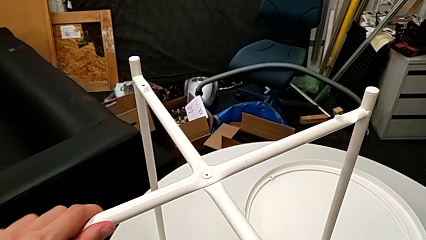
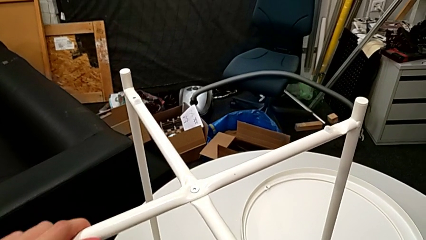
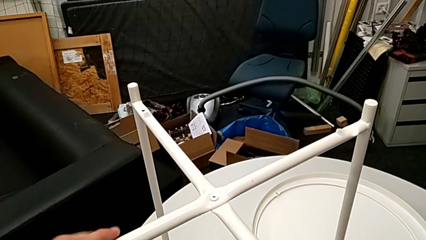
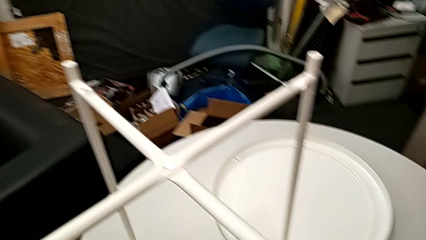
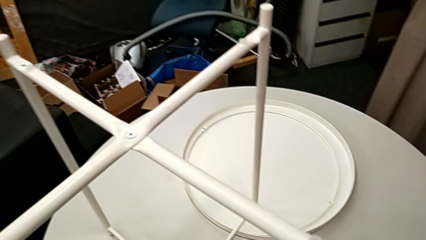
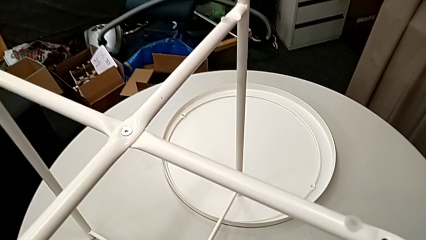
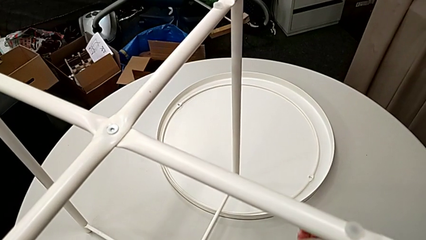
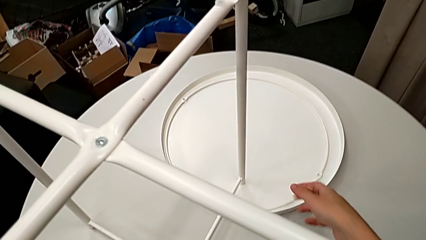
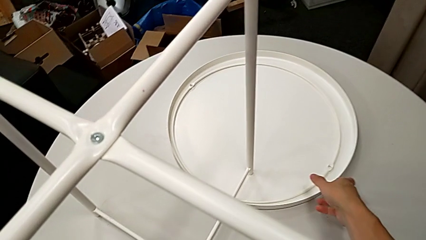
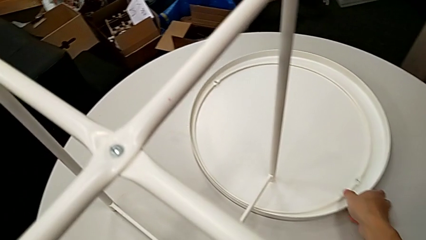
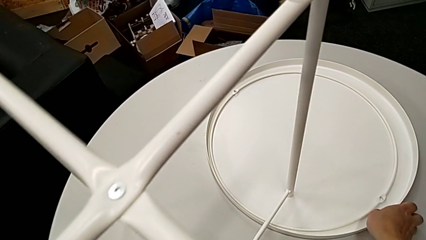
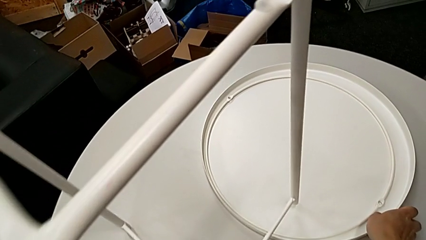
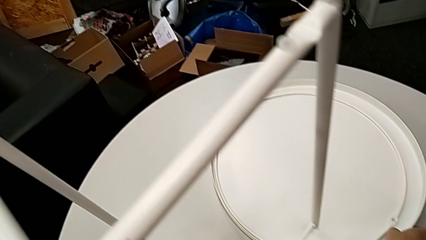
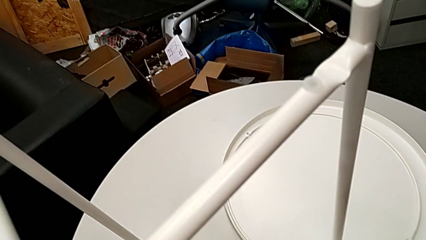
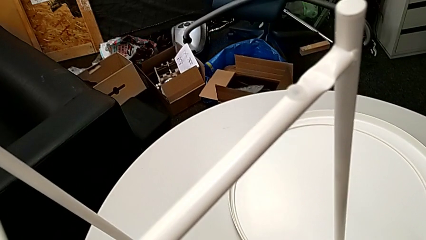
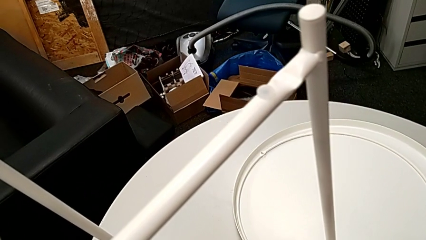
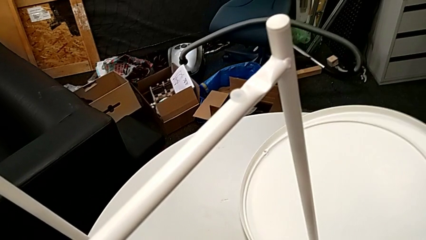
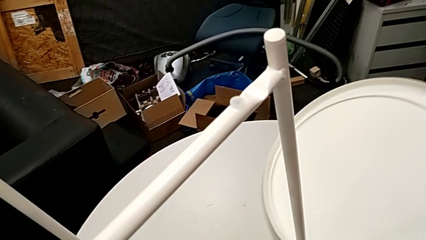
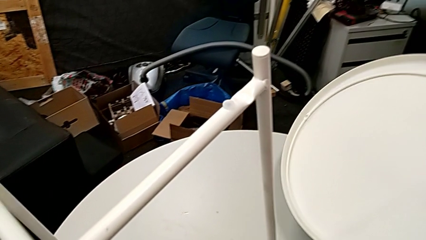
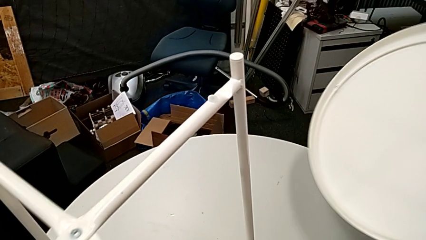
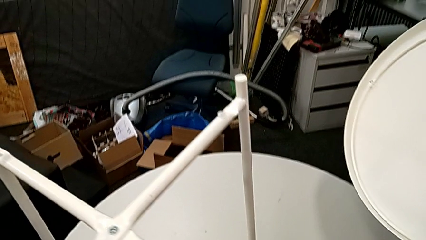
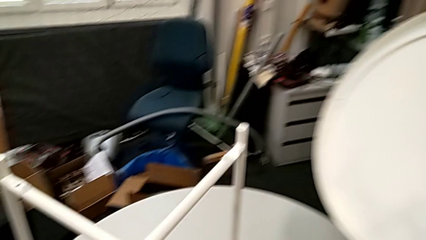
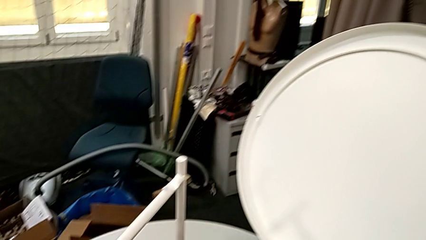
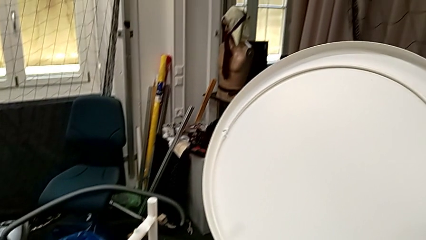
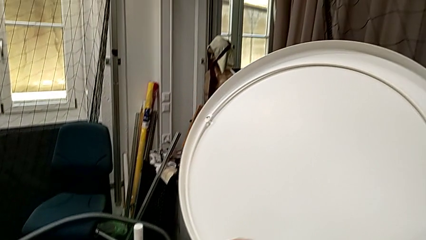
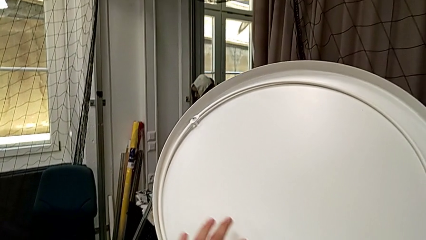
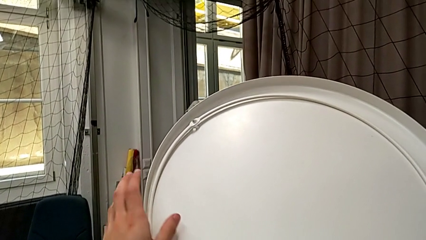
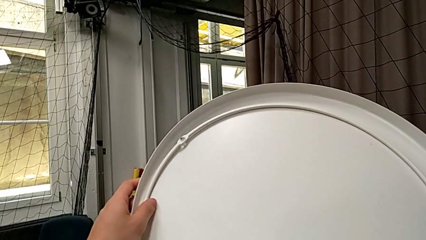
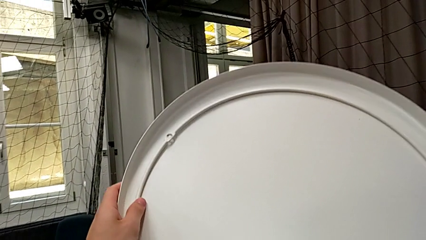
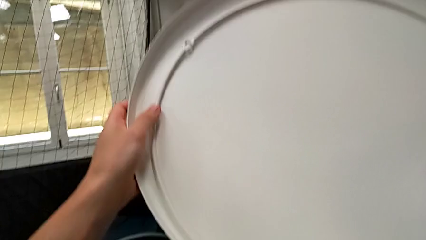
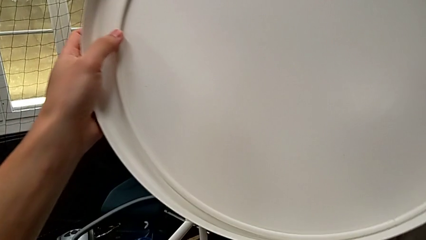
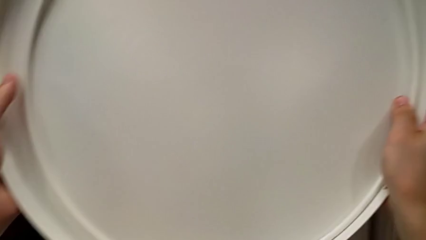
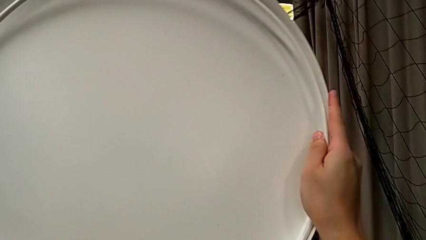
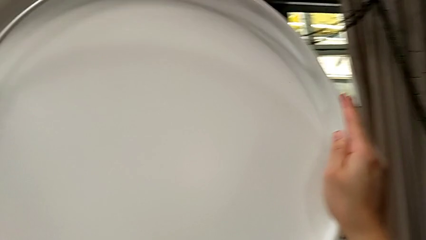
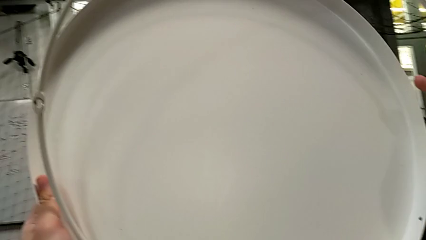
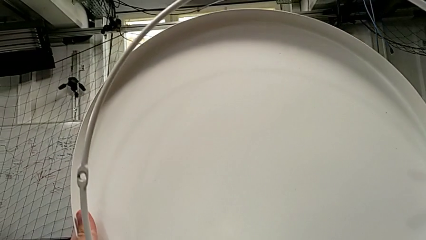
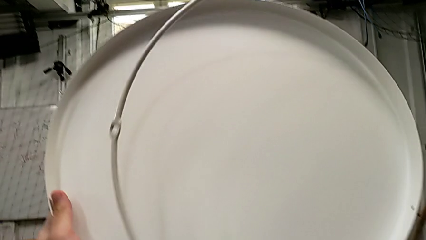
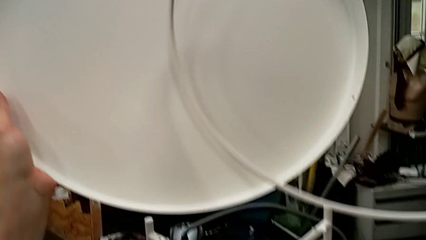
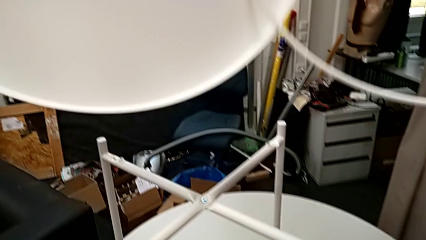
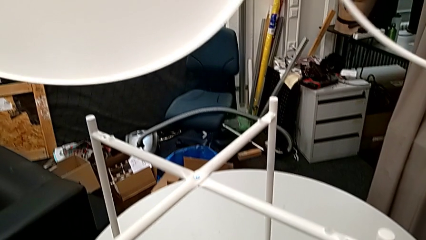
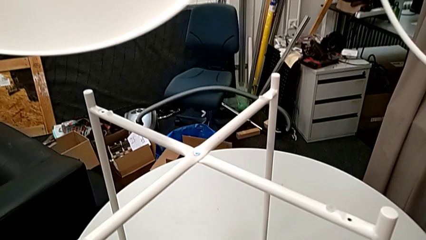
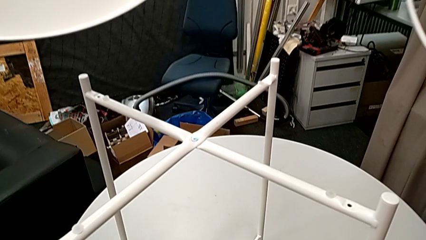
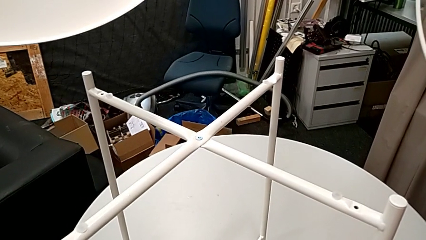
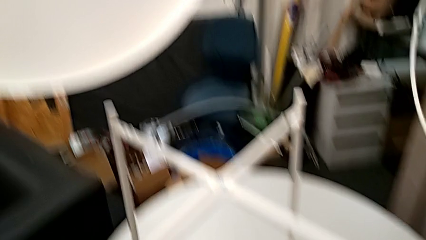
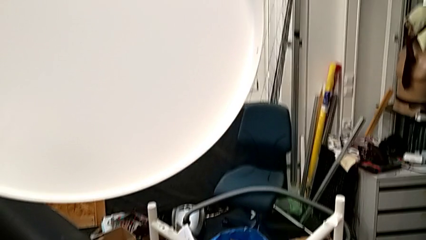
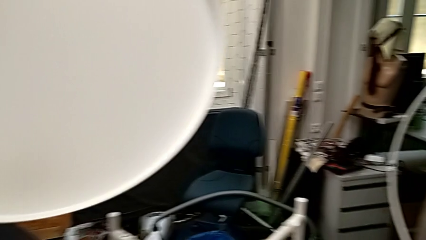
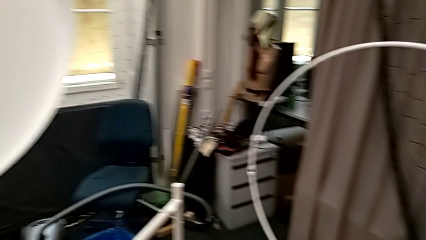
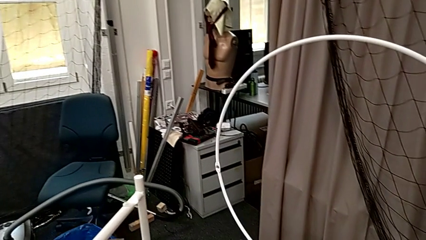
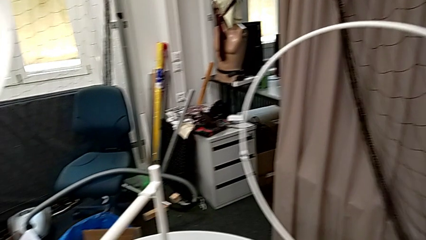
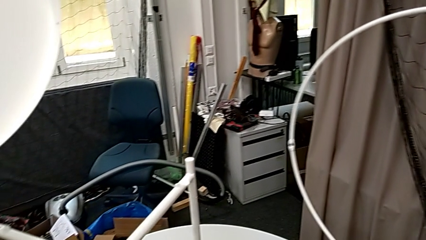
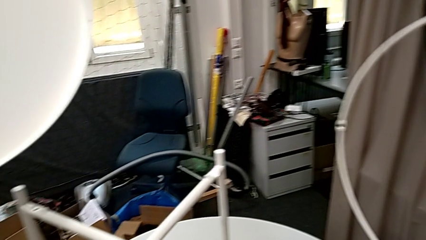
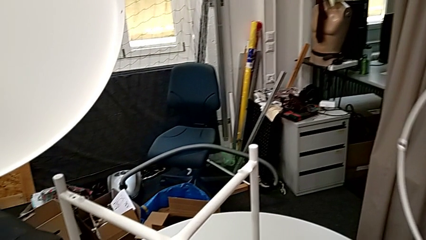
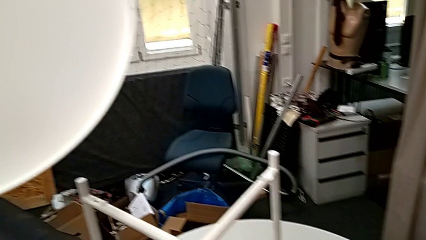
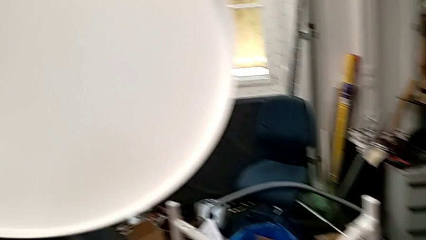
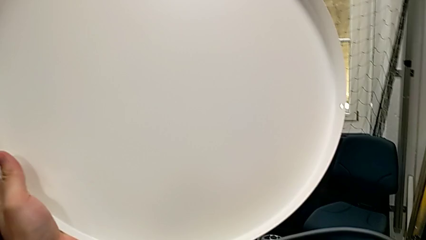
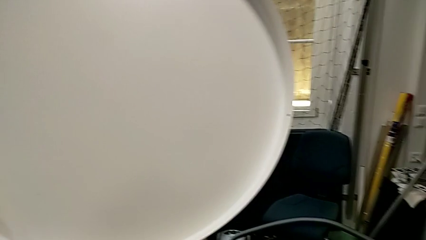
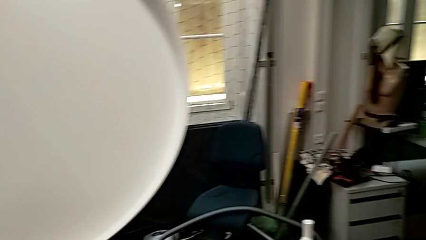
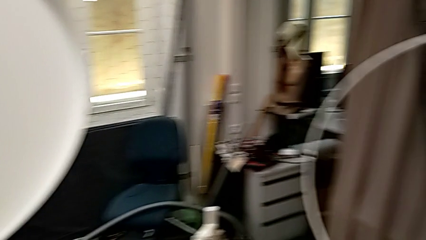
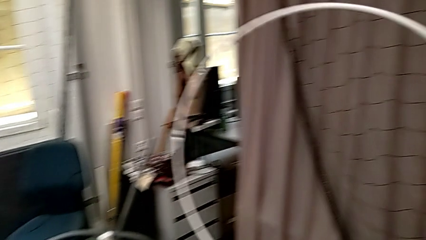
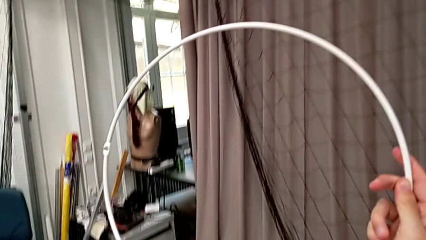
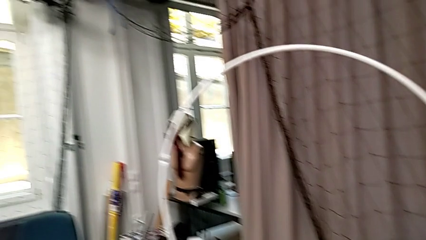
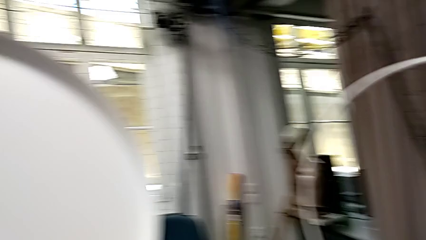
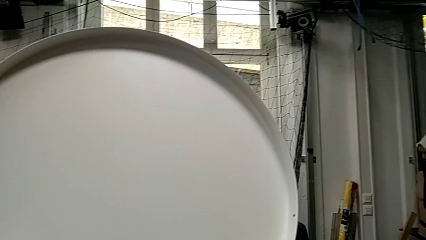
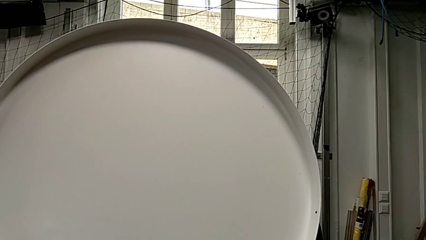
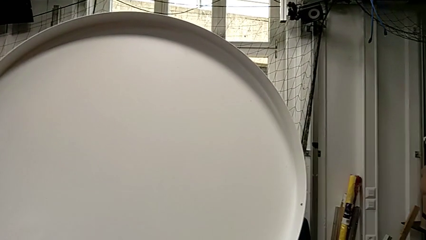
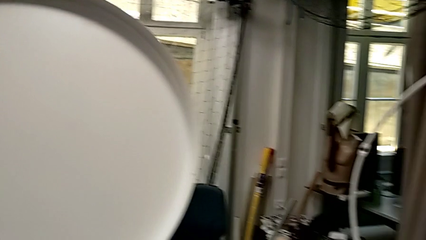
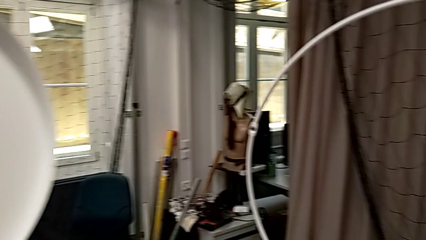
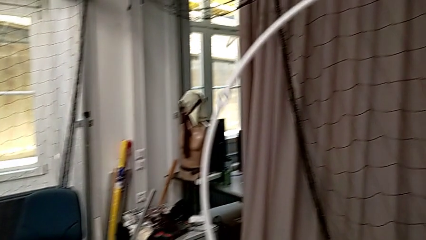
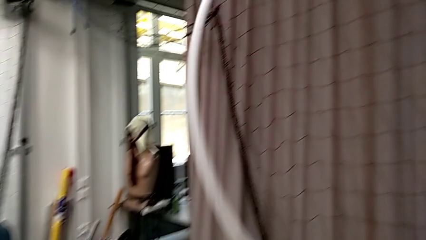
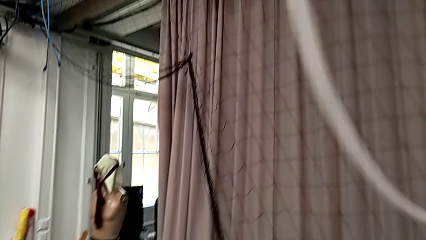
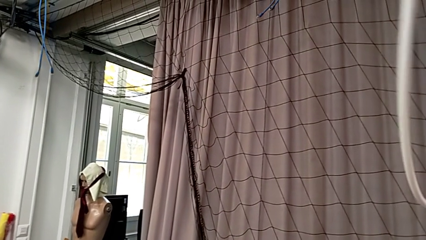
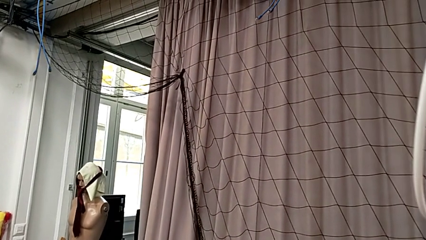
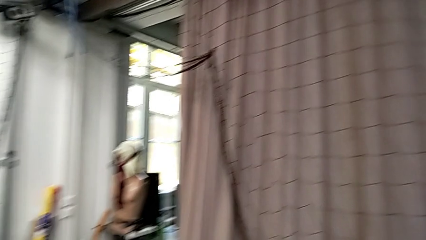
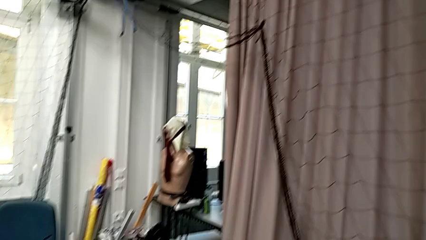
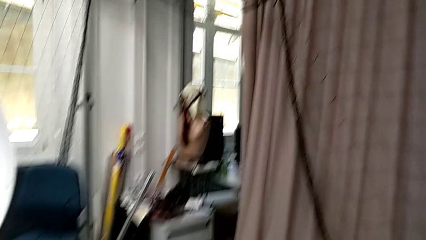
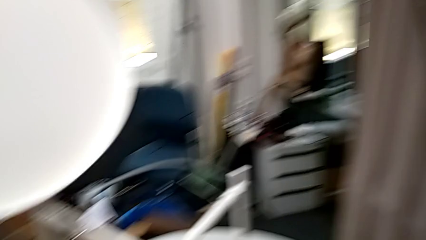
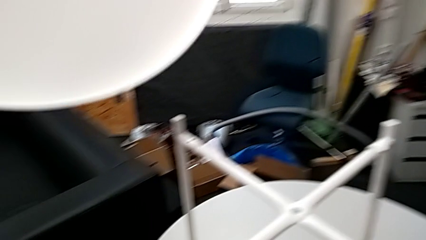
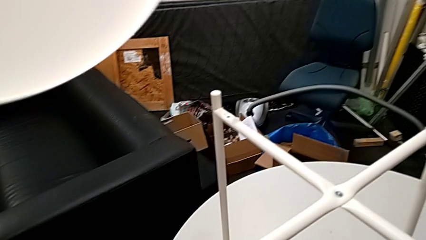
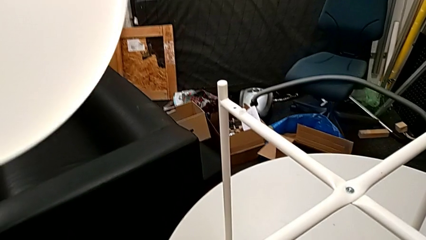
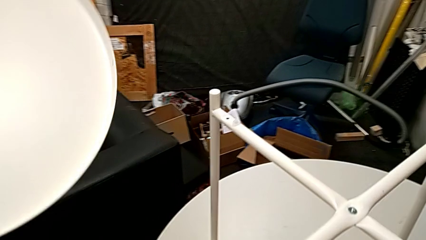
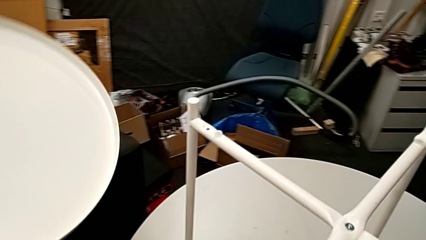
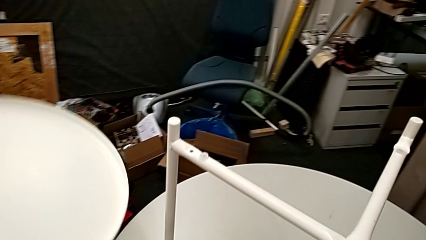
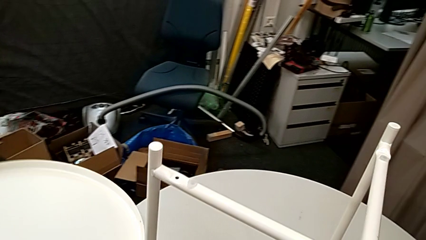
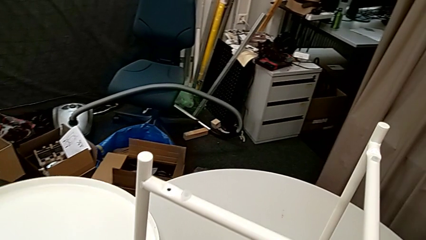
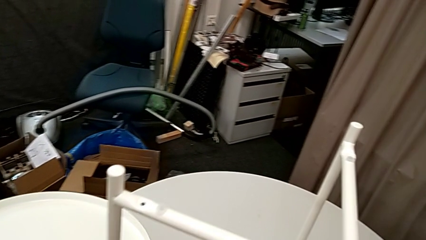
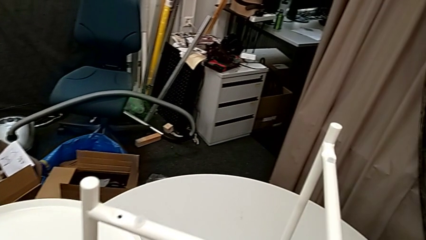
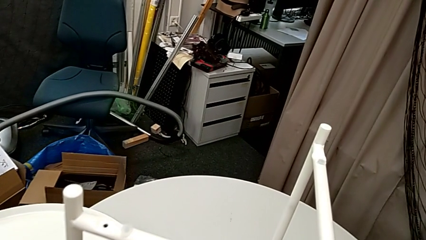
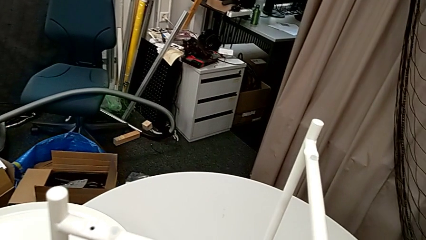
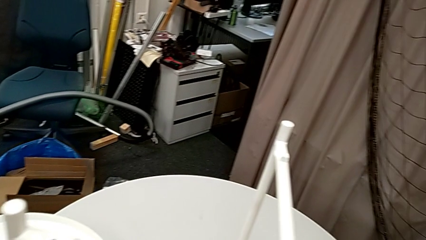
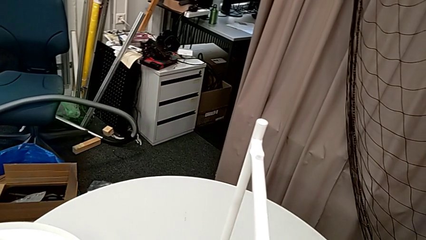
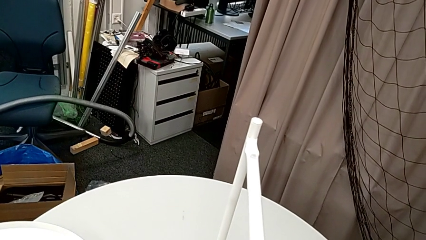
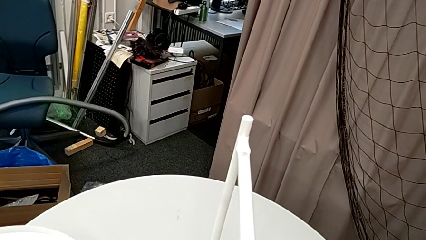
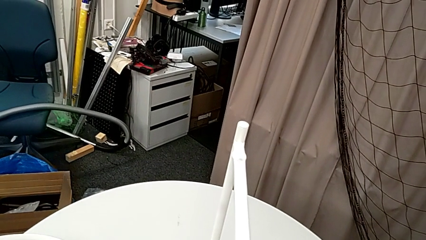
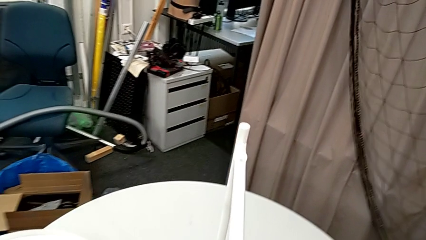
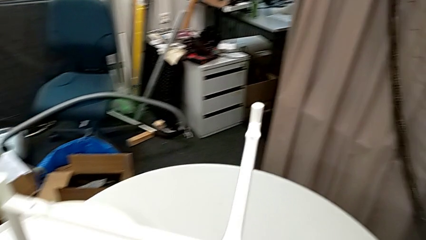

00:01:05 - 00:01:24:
The camera wearer is assembling the circle onto the legs. They grab the tray, grab the leg, wrongly lift the tray, grab the circle, inspect the tray twice and place it.
